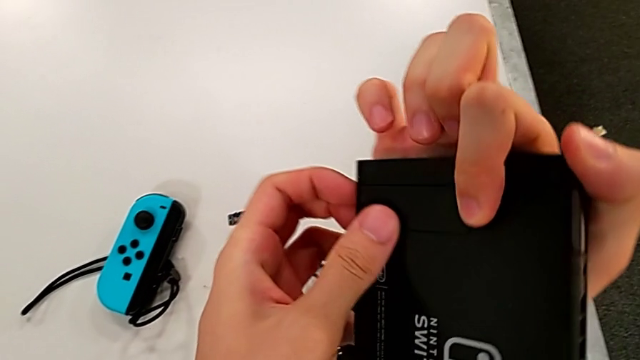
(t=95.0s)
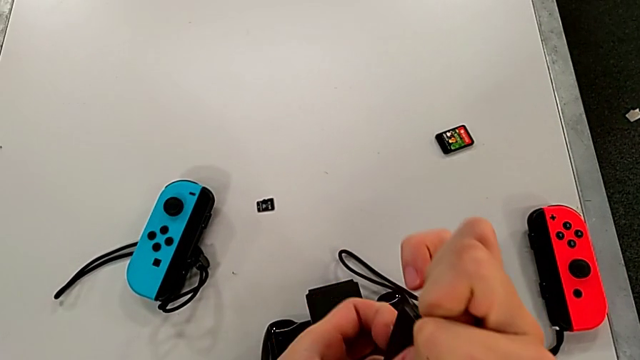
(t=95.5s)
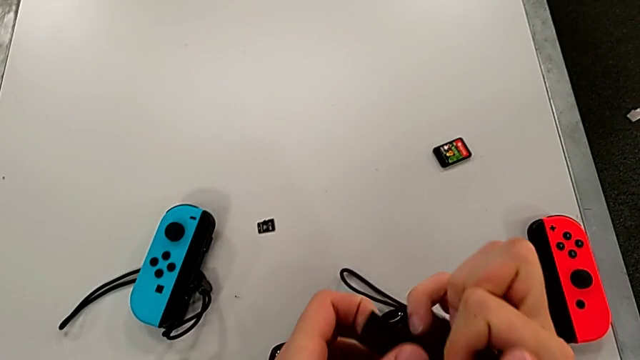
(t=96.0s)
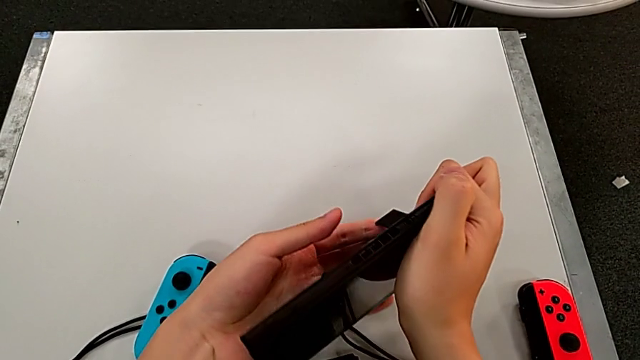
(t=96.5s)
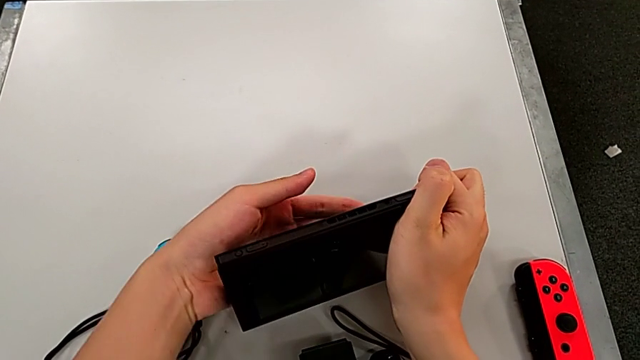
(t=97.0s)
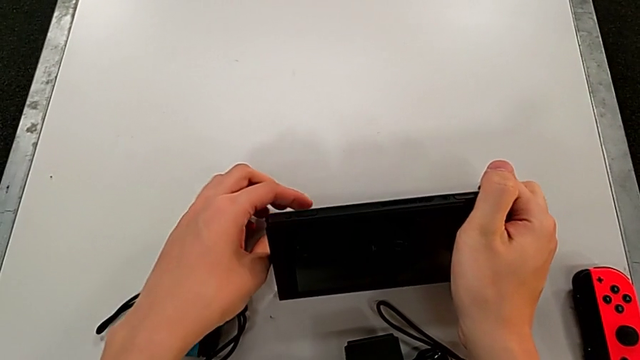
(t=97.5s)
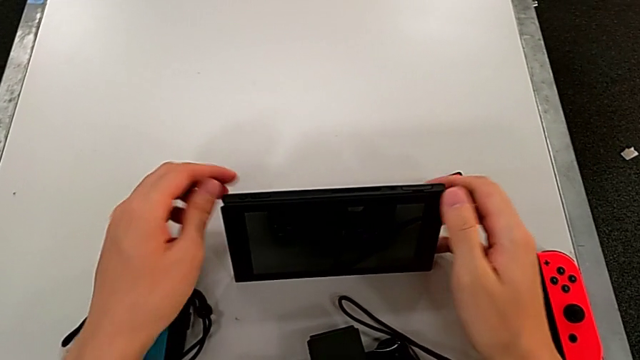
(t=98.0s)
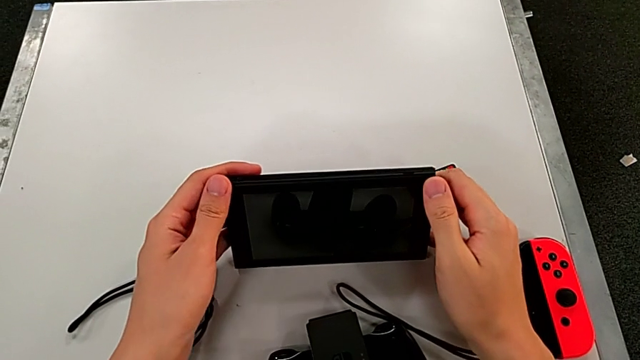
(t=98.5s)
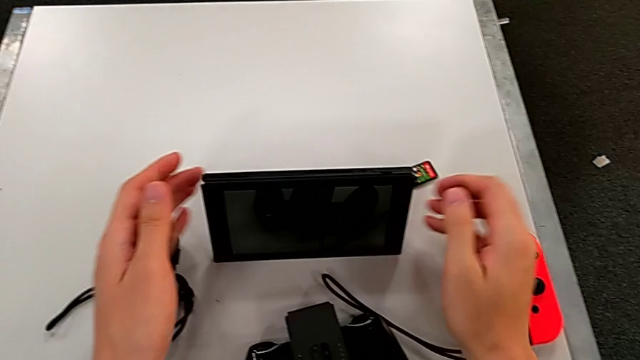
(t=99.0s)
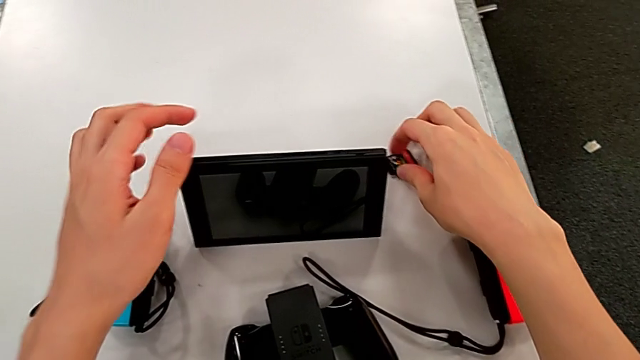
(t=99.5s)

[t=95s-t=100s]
The camera wearer stands with the Nintendo Switch. They open the Nintendo Switch and place it.

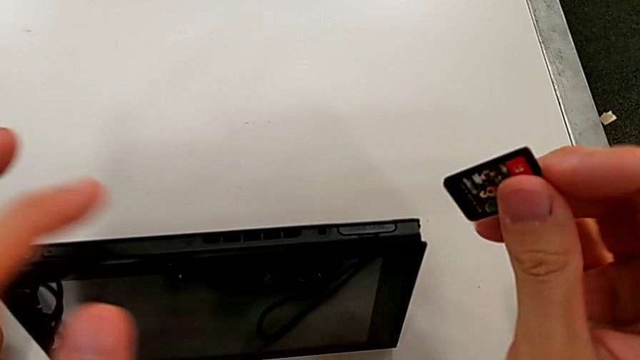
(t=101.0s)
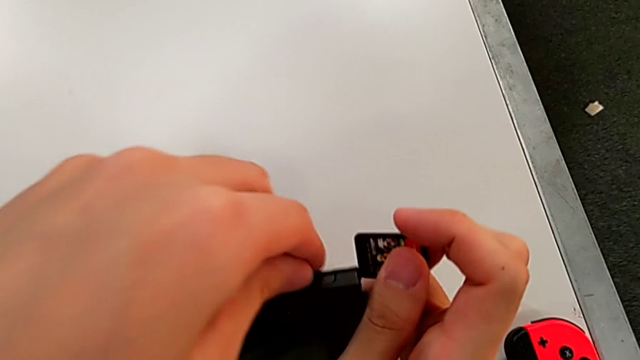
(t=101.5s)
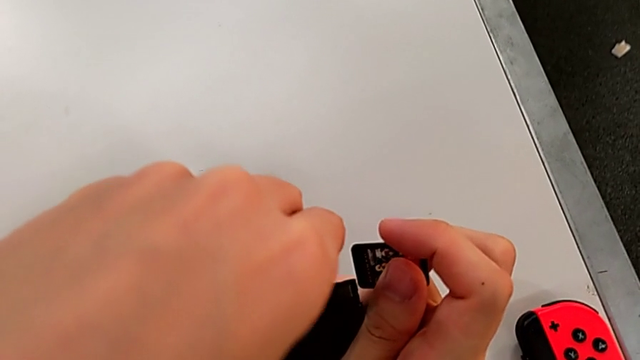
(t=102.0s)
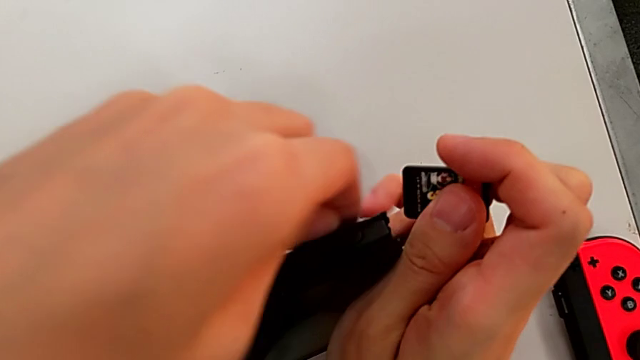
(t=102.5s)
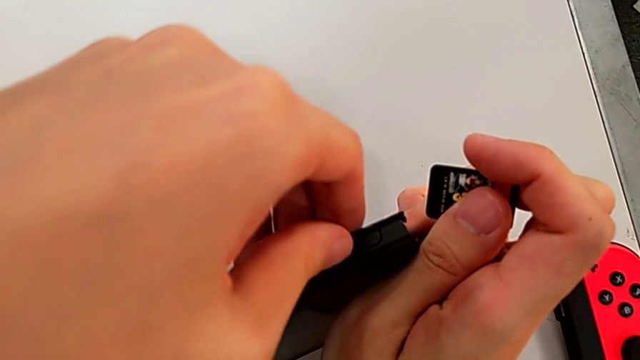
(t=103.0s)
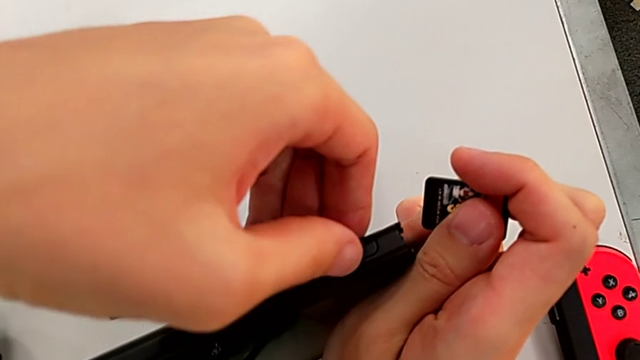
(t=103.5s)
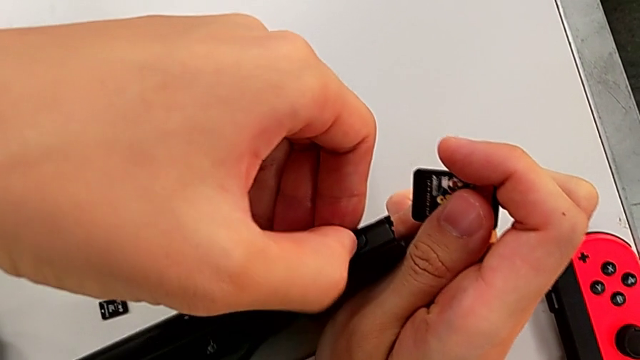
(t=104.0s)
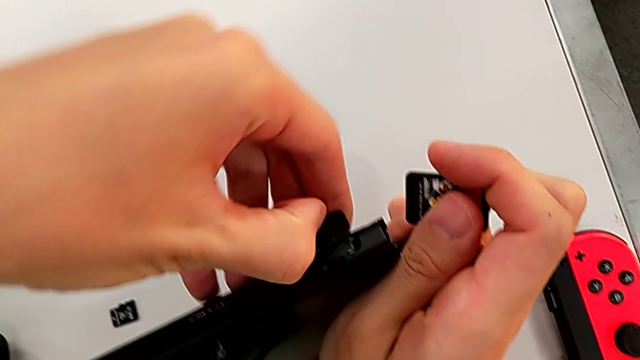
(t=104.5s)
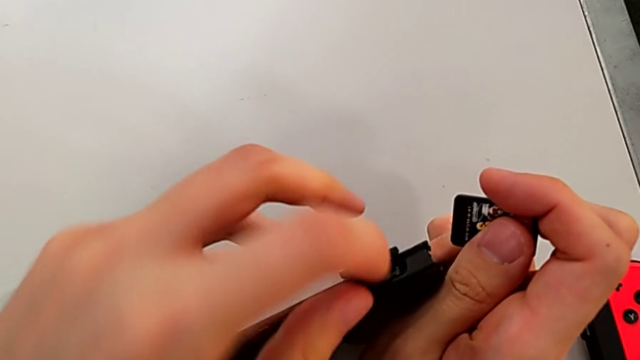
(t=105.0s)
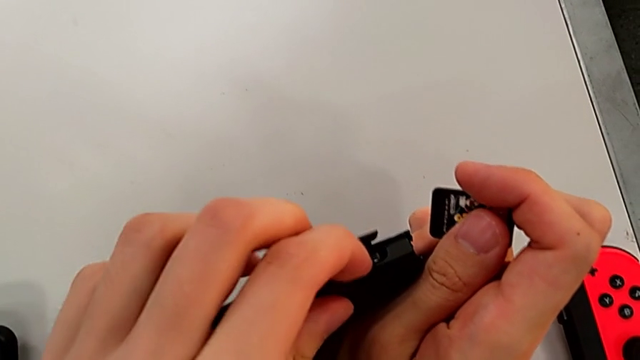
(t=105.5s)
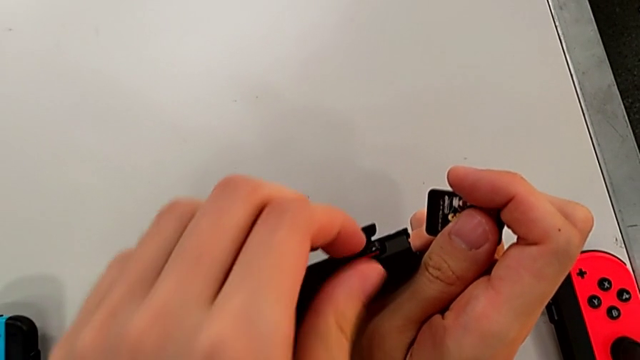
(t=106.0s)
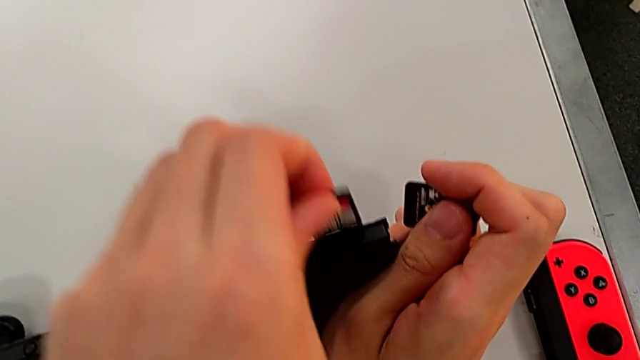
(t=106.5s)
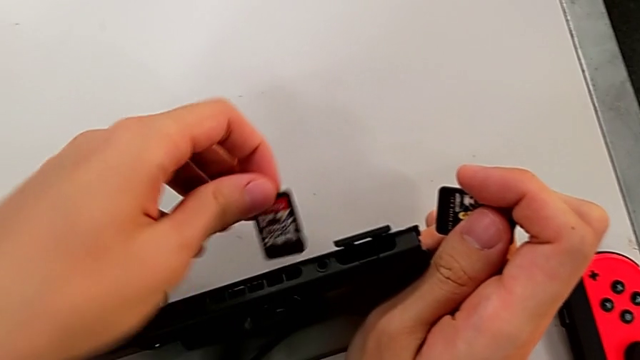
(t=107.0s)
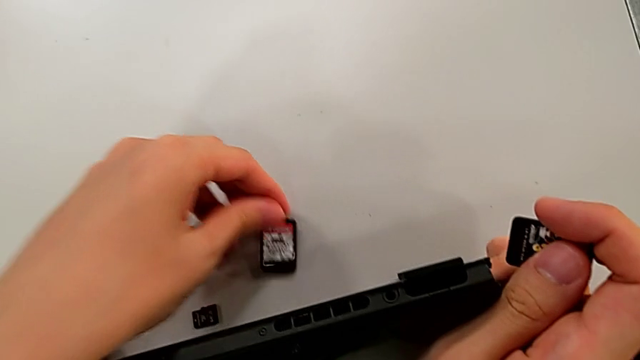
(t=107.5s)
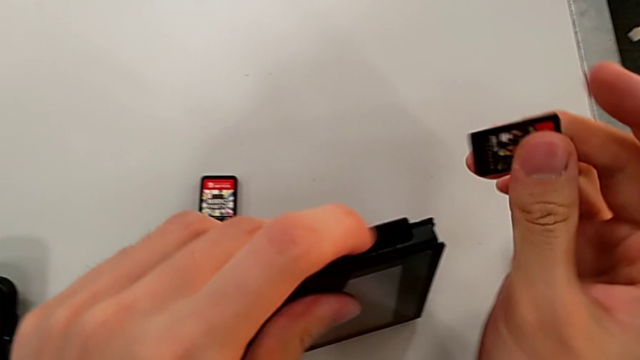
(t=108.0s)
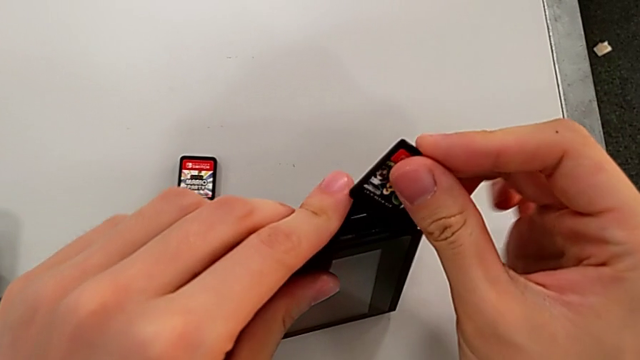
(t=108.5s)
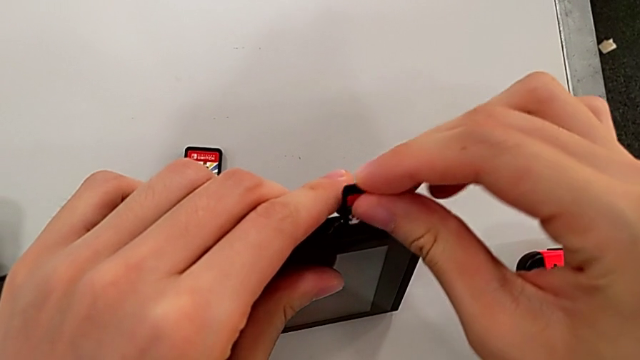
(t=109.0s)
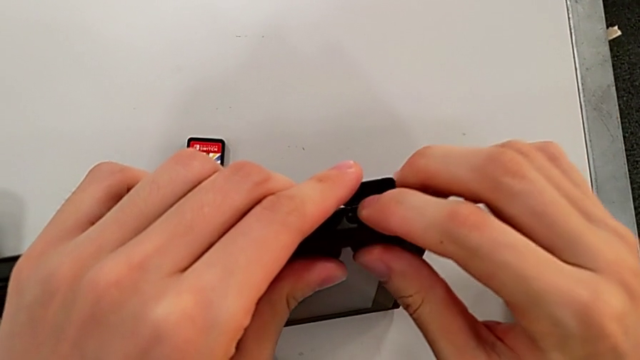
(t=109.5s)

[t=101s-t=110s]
The camera wearer changes their Nintendo Switch gamecard. They pull the lid, open the game slot, press the game card, pull the old game card and insert the new game card.

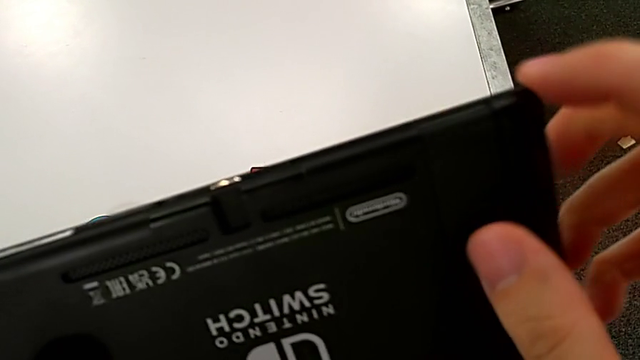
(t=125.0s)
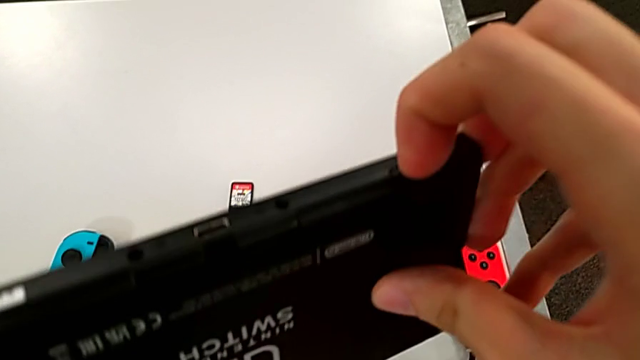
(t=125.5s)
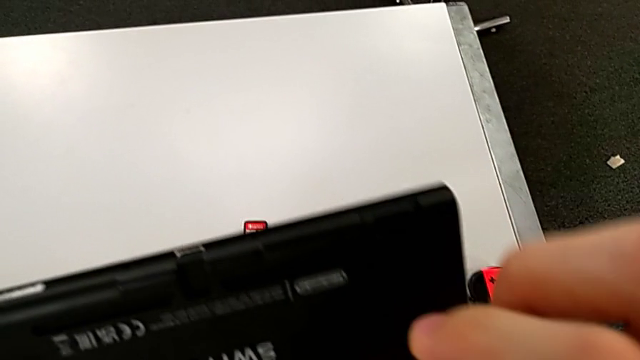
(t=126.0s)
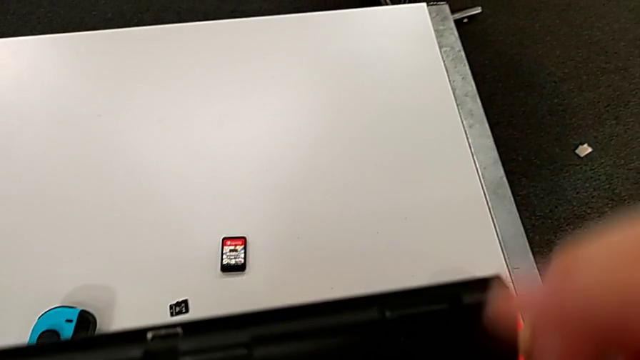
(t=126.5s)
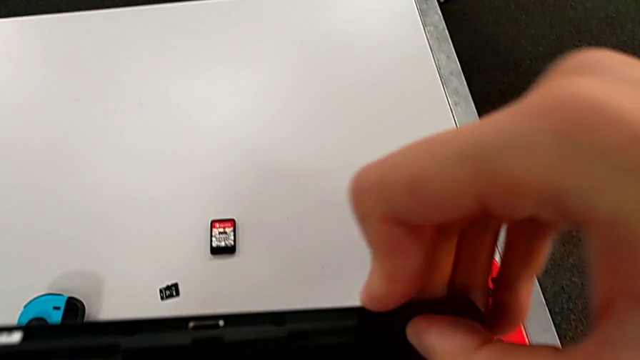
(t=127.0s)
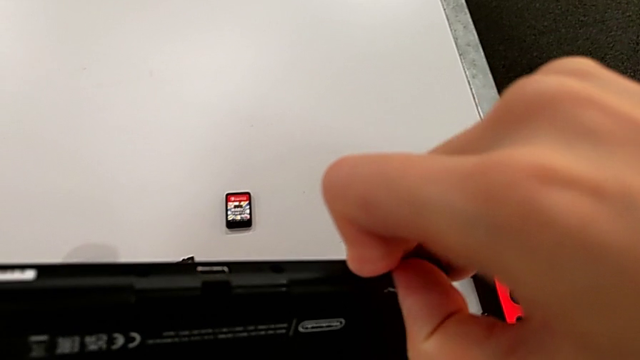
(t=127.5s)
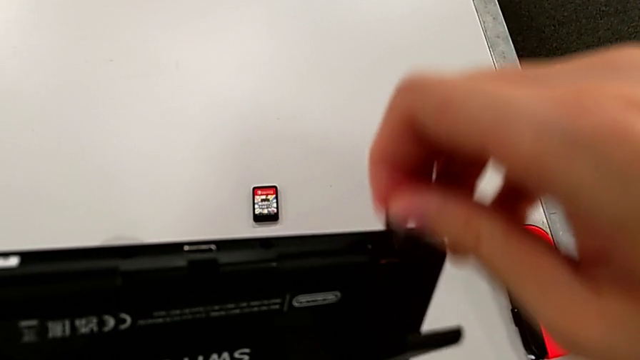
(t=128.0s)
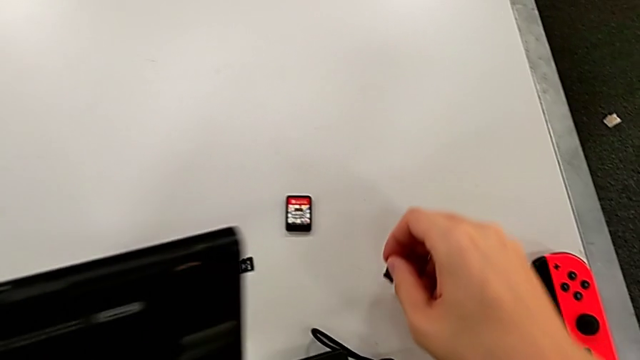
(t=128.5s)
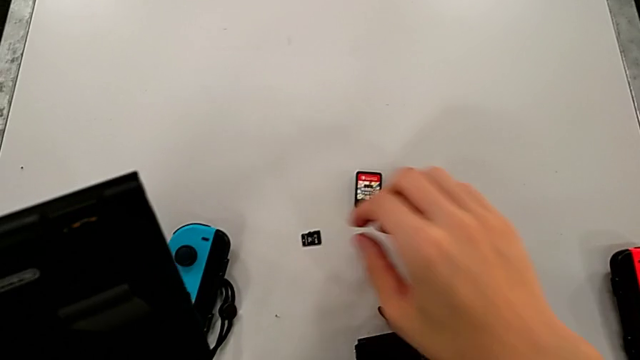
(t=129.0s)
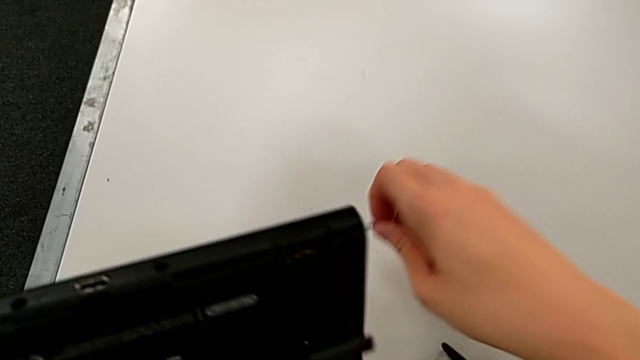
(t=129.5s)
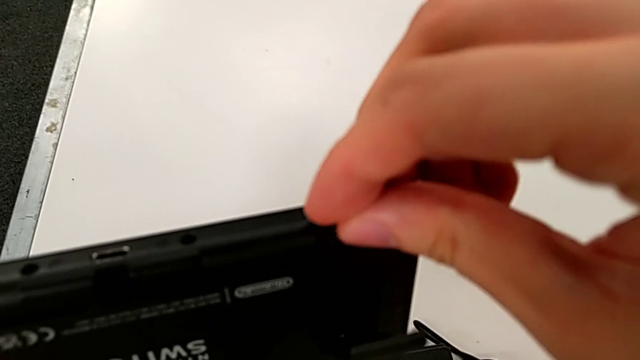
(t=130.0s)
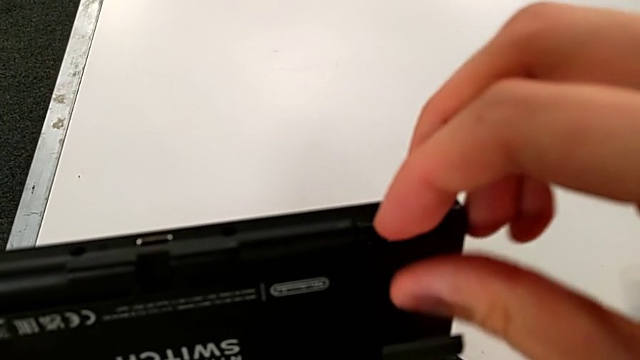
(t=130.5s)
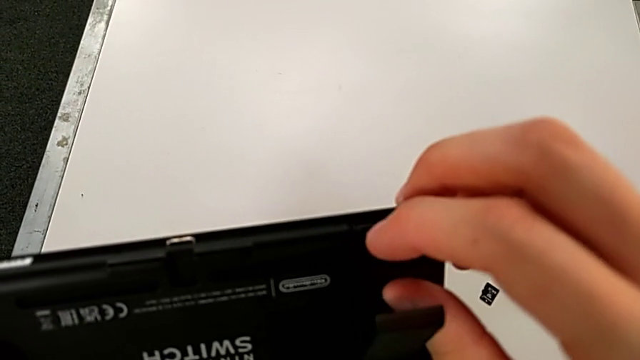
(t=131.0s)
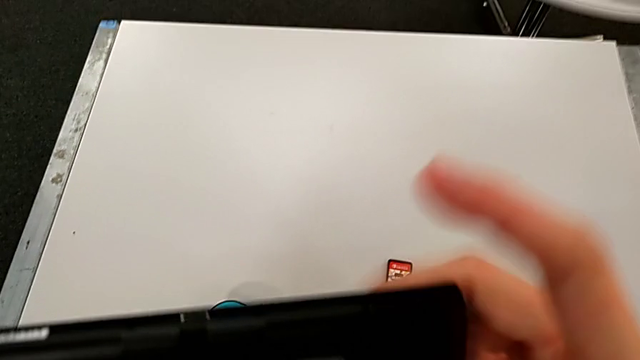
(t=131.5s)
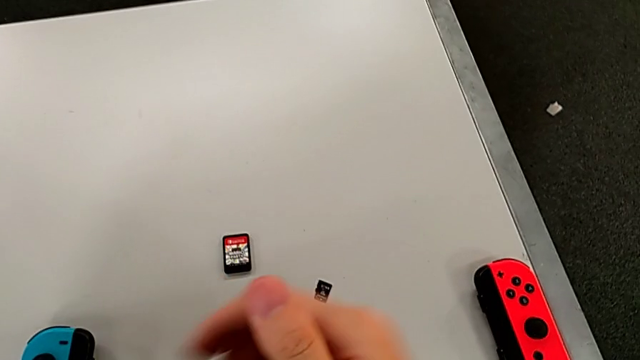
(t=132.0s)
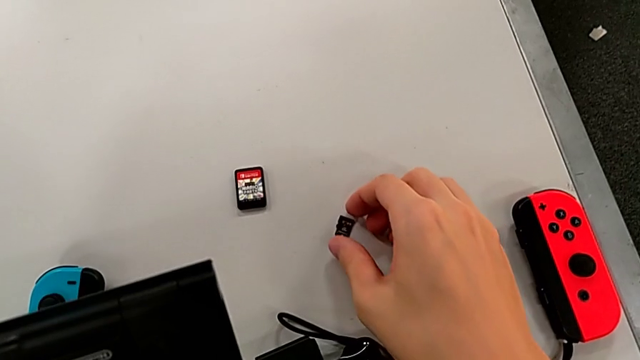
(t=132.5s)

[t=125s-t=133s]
The camera wearer exchanges an SD card with the Nintendo Switch. They open the kickstand, grab it and place the SD card.
